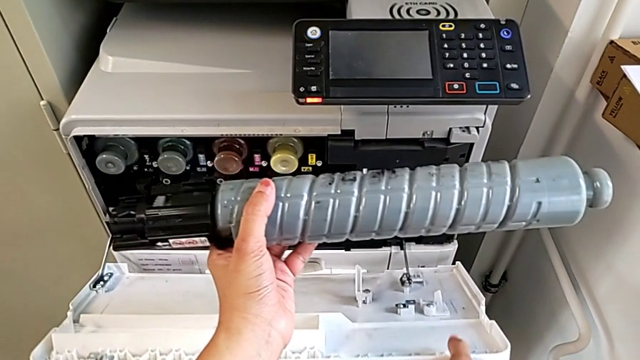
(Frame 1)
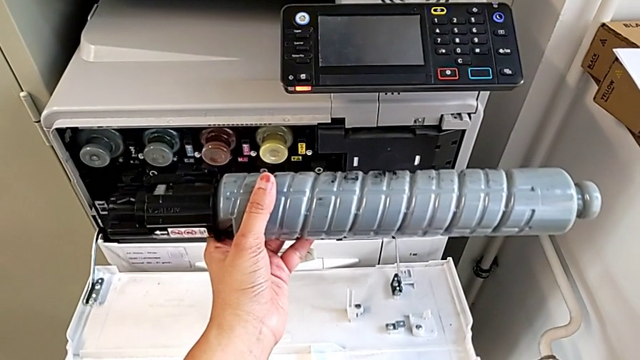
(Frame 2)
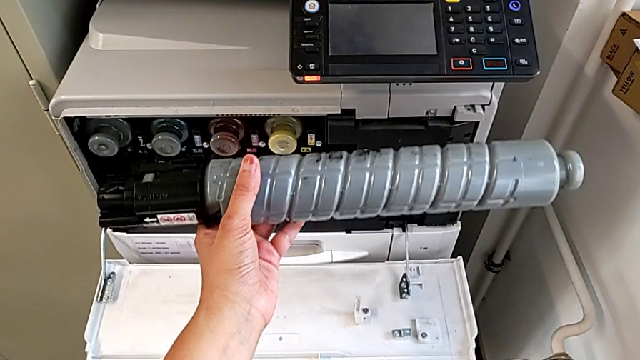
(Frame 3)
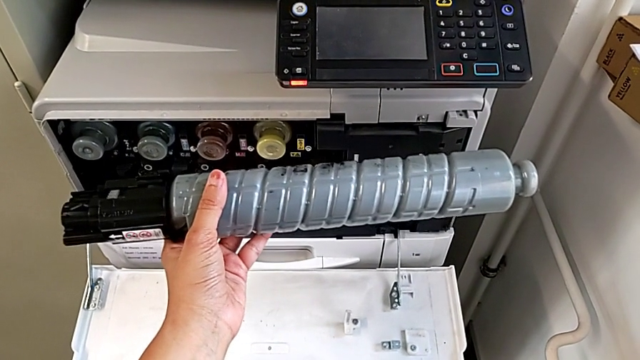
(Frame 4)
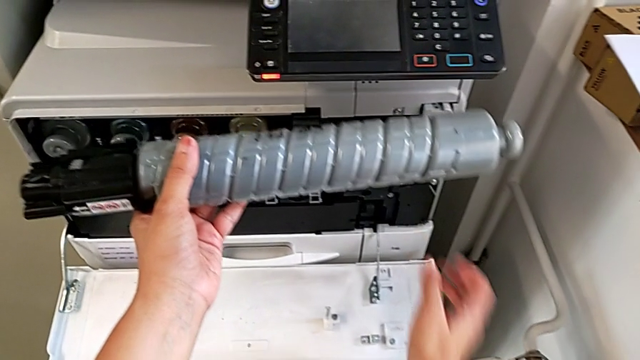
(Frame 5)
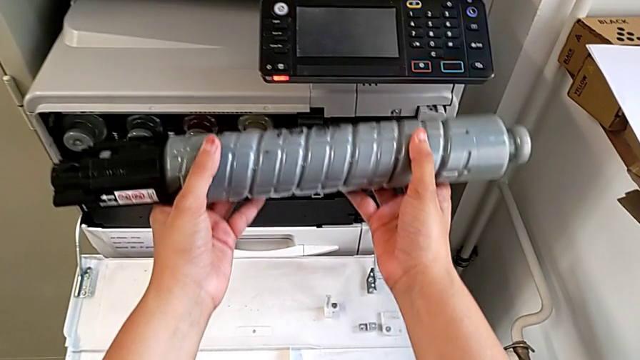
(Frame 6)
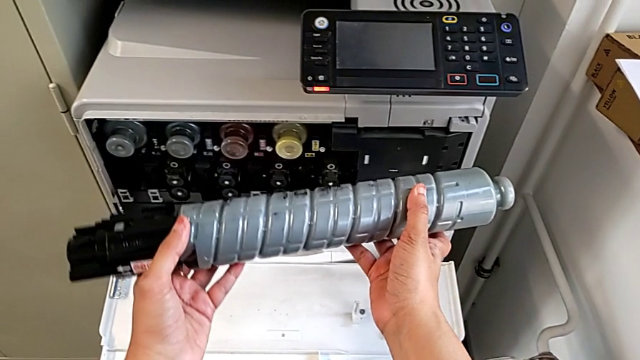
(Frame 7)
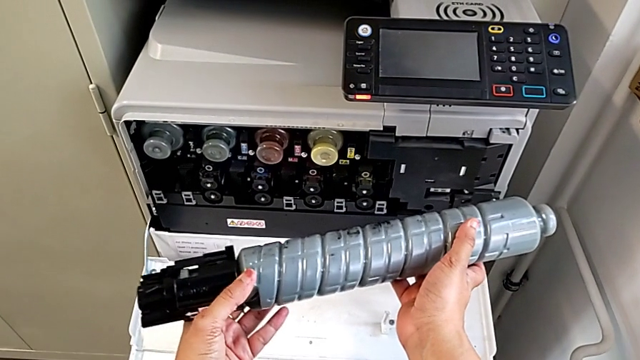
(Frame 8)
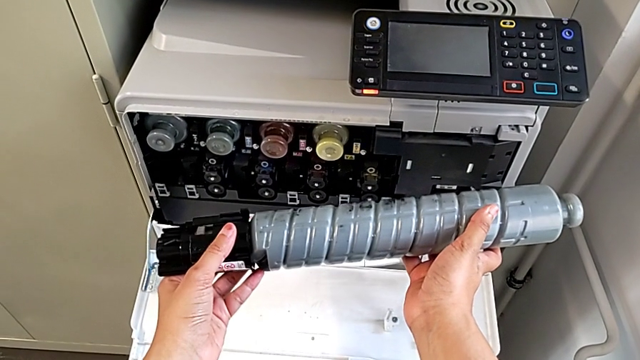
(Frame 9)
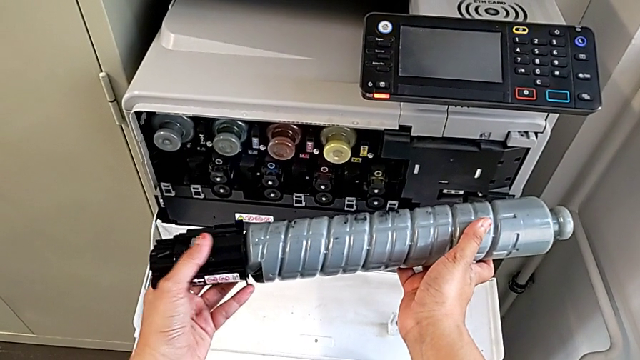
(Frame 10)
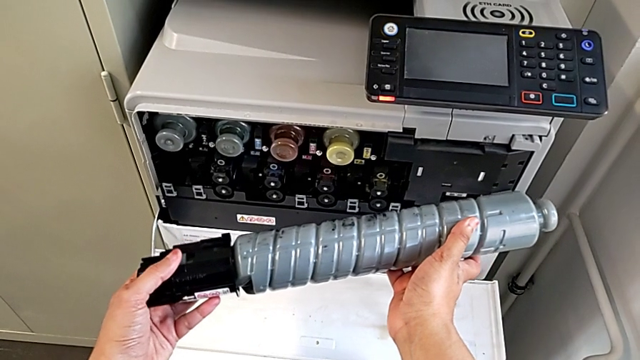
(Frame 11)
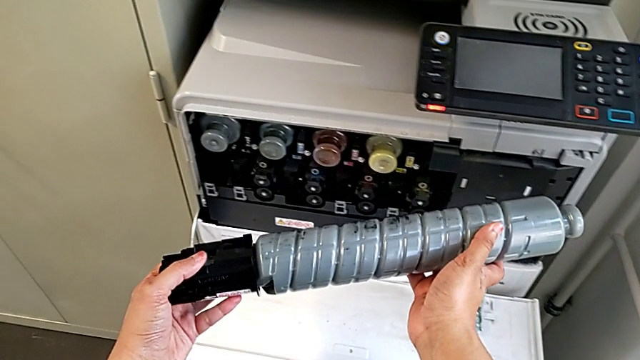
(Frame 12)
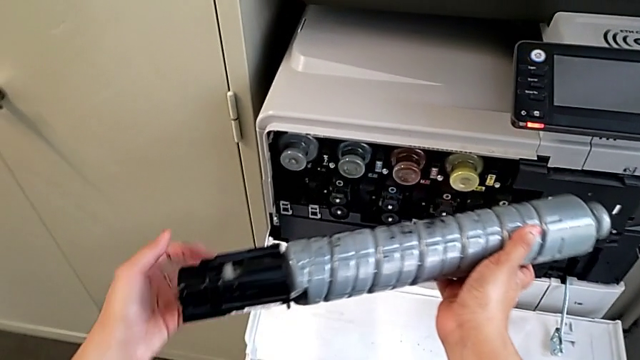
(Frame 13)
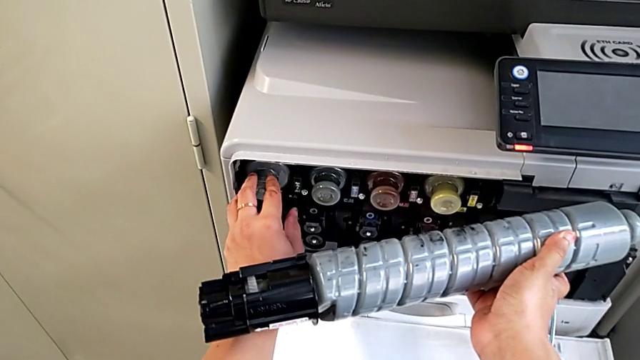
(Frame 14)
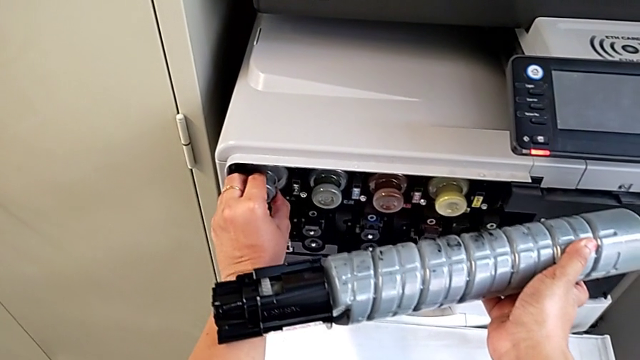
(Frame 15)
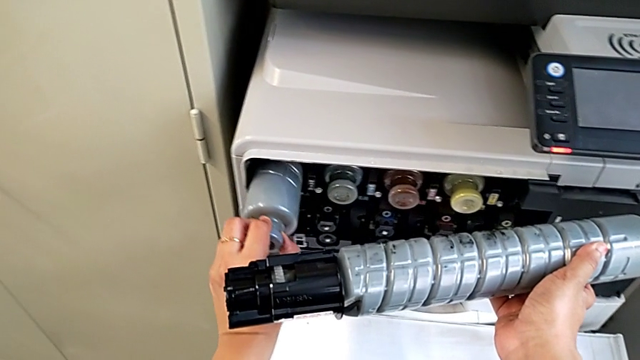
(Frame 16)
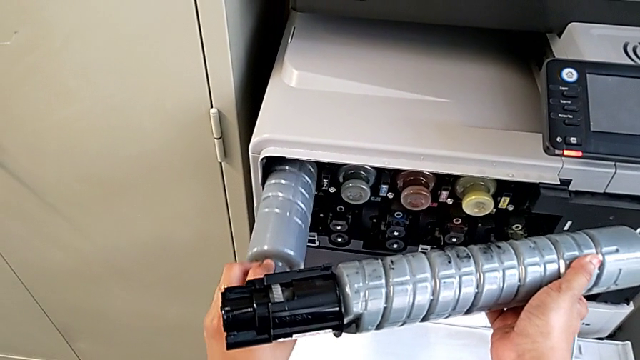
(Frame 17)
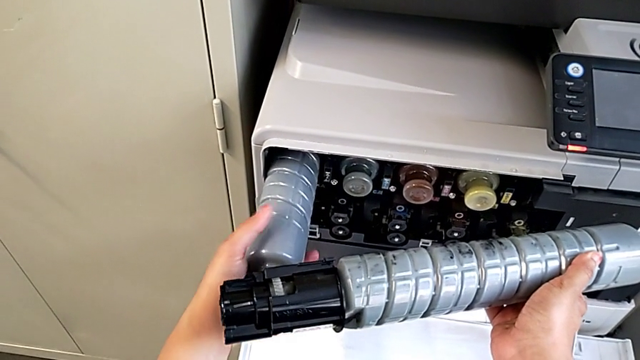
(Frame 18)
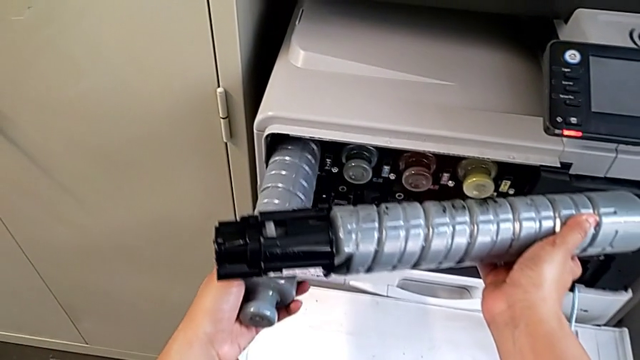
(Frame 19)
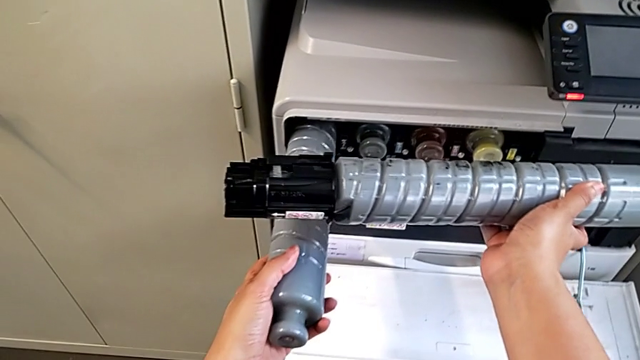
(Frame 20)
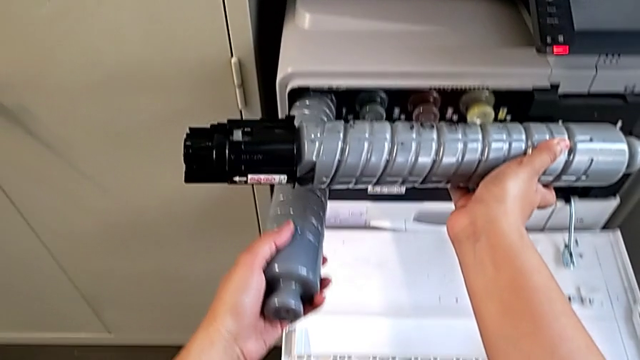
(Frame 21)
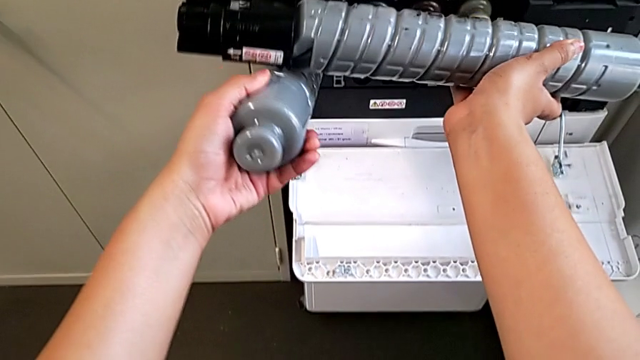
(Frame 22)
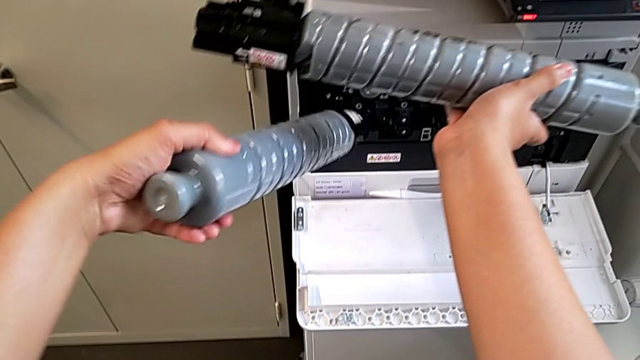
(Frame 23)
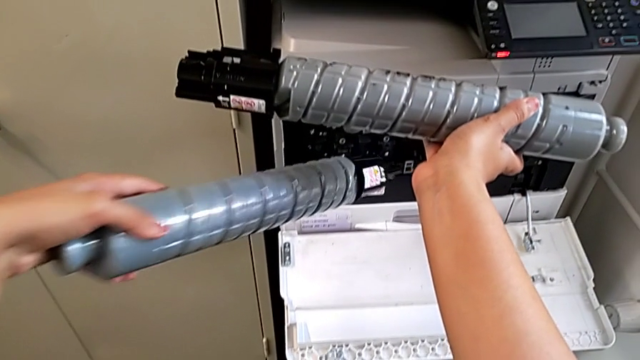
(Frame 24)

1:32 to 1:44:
The camera wearer is exchanging the black ink cartridge. They hold the new ink cartridge, approach the ink cartridge, grab it, approach it, grab the old ink cartridge, pull it and withdraw it.

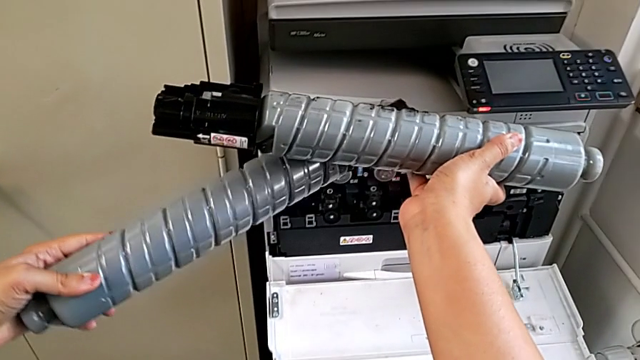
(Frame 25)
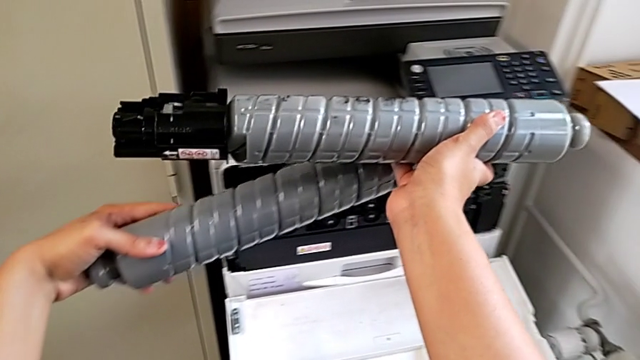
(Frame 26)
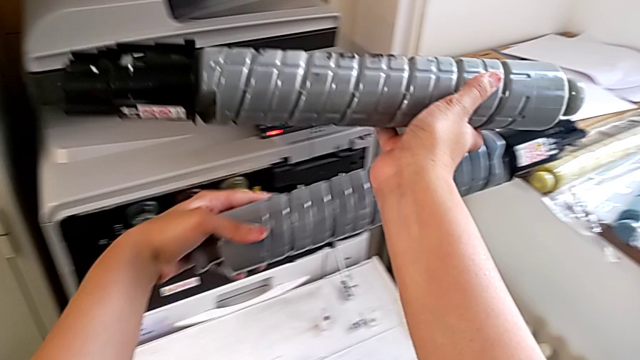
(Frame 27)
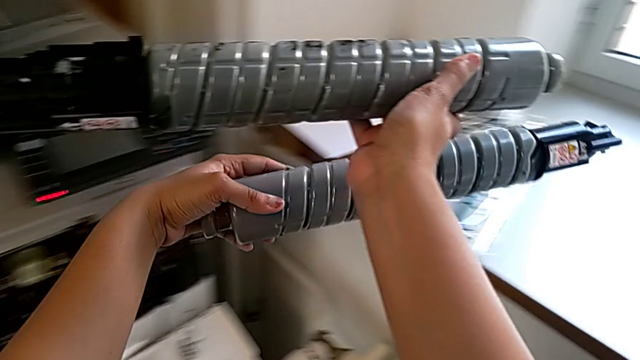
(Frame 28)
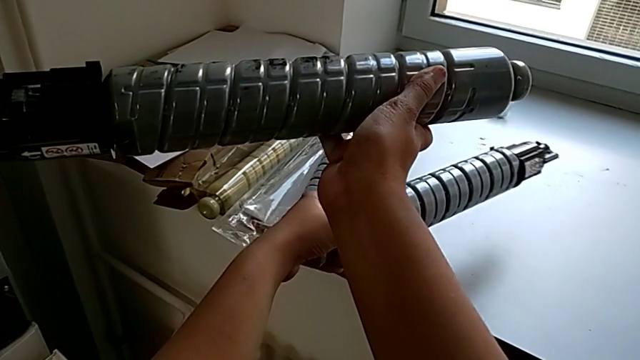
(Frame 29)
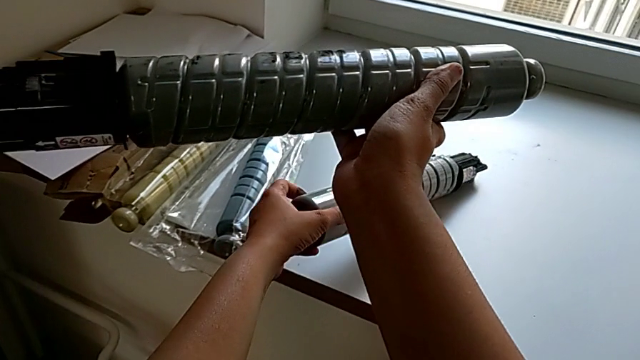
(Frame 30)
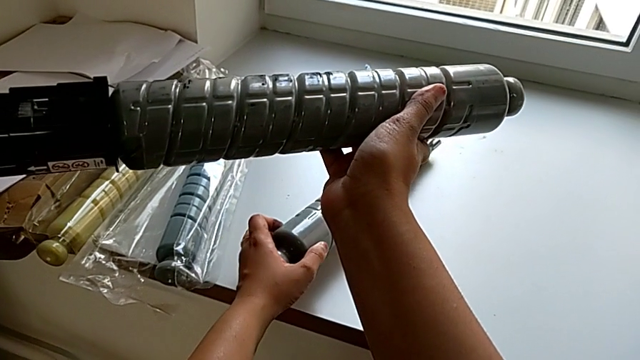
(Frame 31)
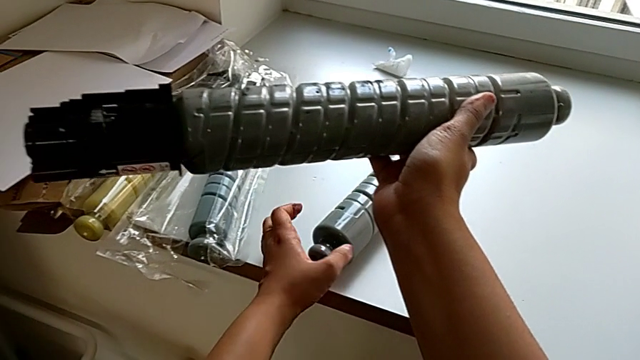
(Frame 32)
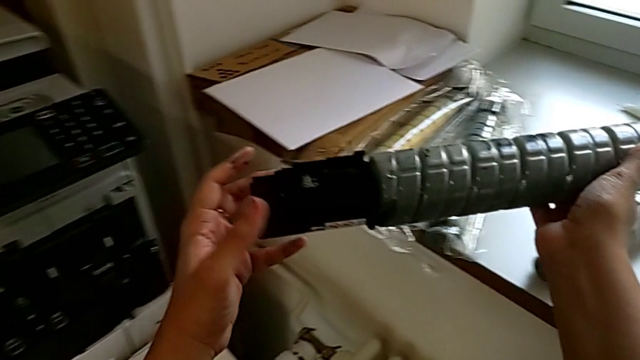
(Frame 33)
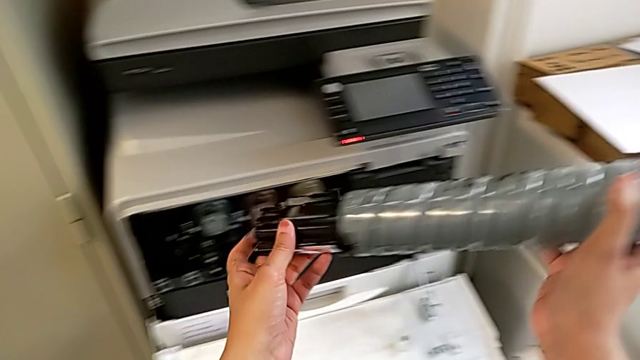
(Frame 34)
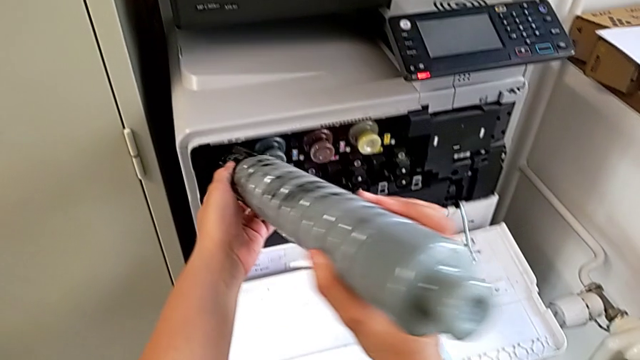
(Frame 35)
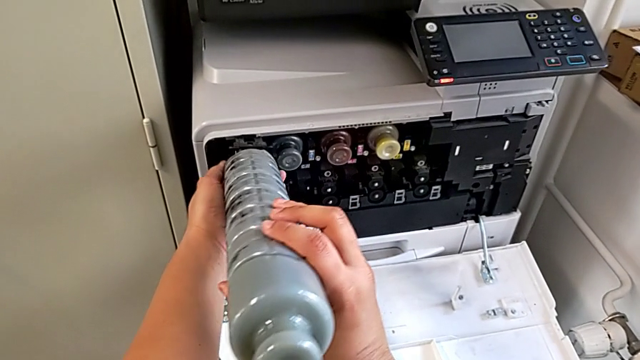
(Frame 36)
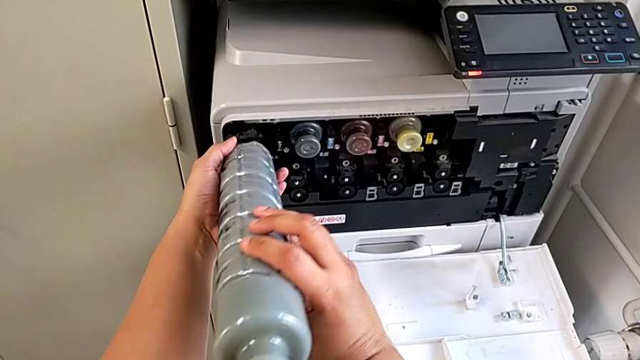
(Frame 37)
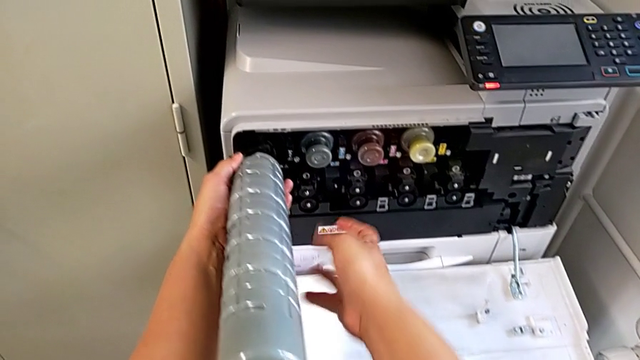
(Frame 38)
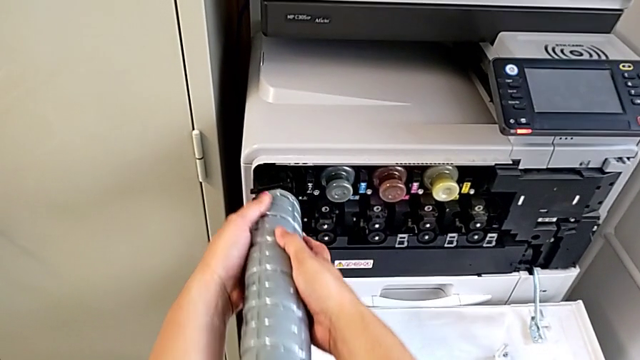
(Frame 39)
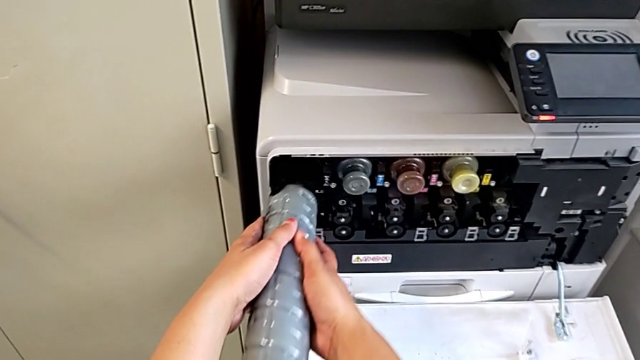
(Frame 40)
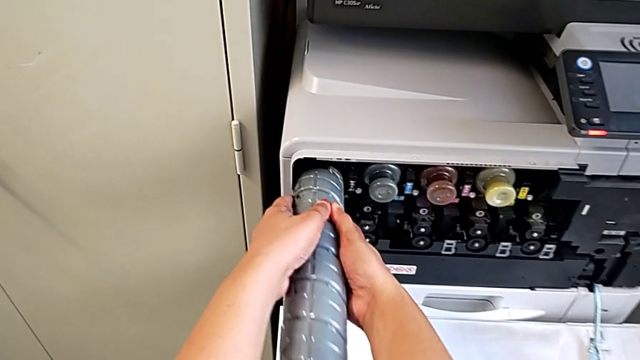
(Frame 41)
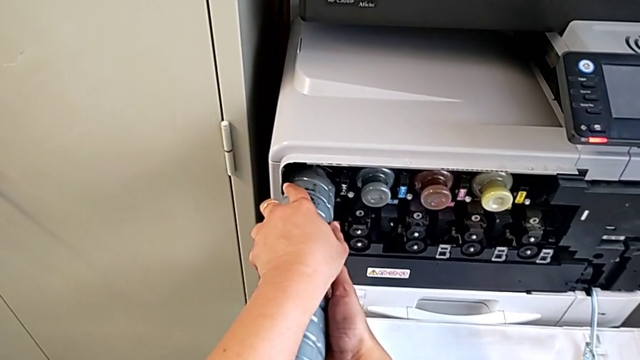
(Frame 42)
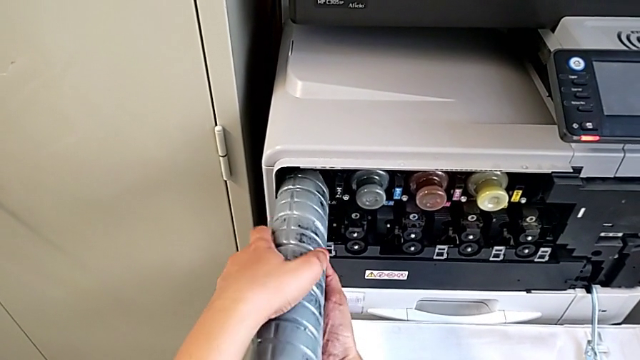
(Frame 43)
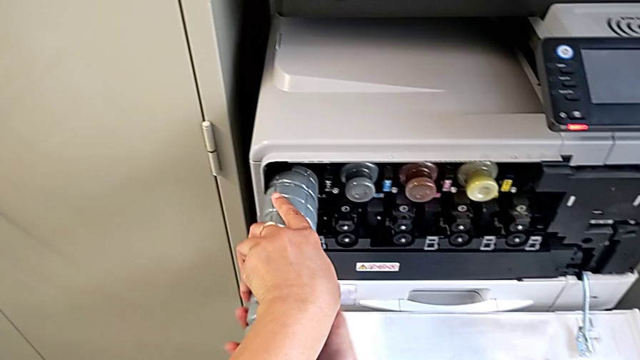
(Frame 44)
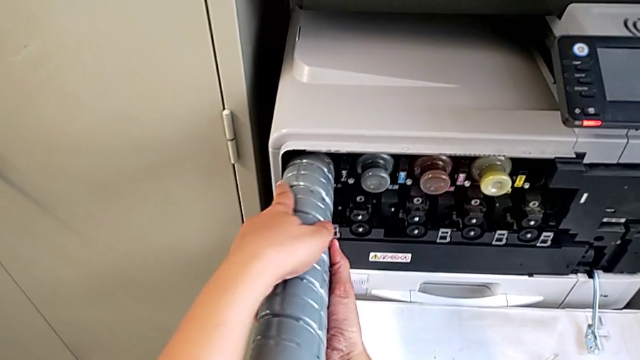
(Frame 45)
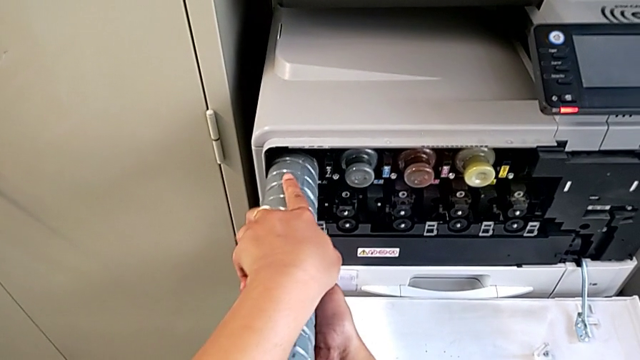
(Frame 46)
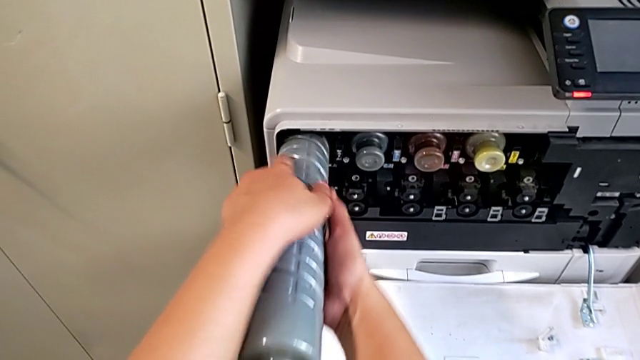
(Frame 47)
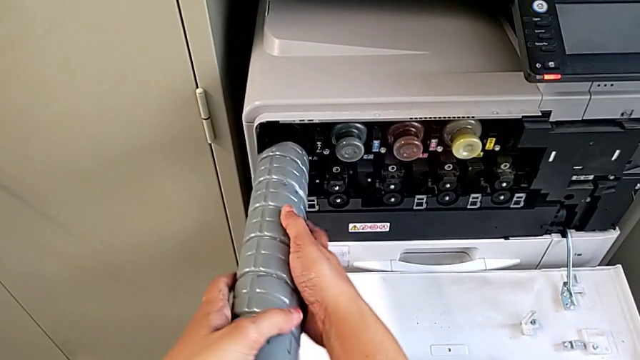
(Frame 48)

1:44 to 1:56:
The camera wearer is exchanging the black ink cartridge. They place the old ink cartridge, insert the new ink cartridge and rotate it.
